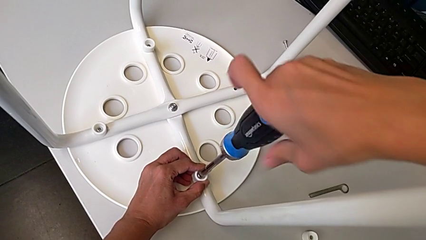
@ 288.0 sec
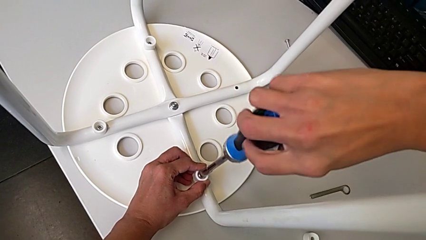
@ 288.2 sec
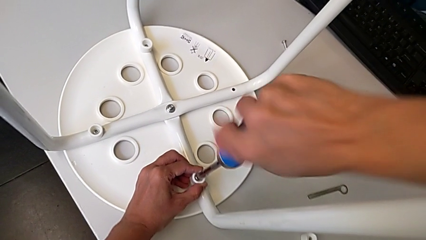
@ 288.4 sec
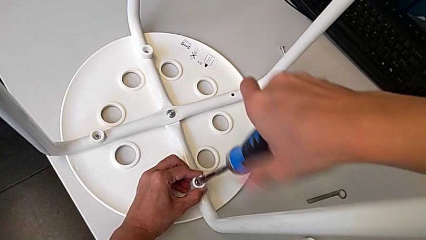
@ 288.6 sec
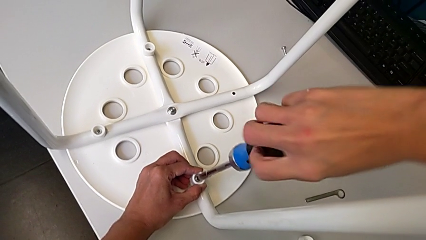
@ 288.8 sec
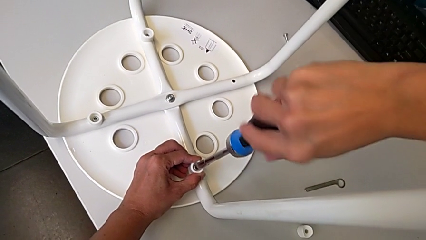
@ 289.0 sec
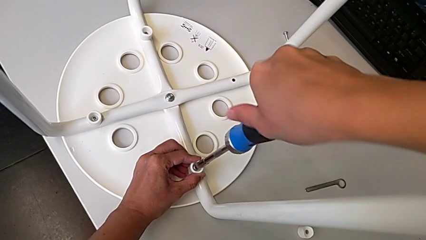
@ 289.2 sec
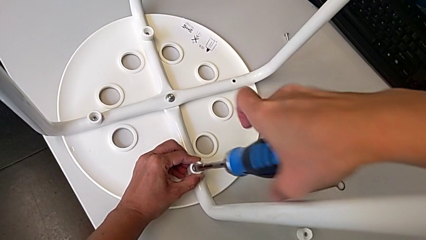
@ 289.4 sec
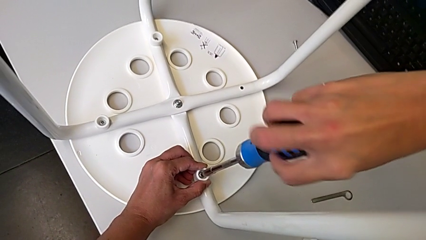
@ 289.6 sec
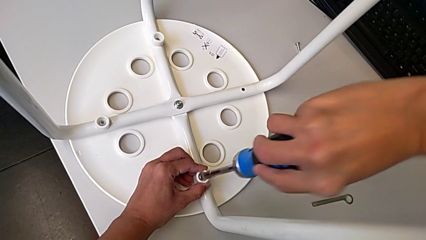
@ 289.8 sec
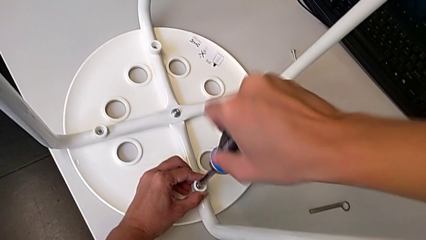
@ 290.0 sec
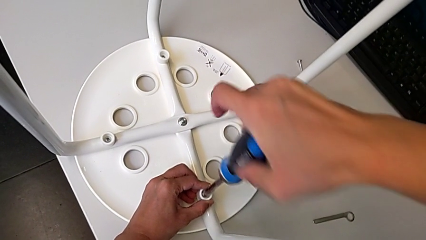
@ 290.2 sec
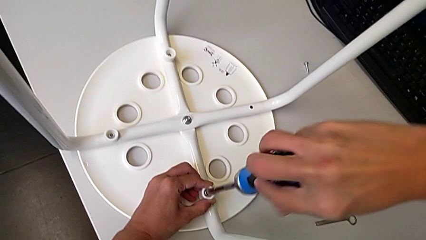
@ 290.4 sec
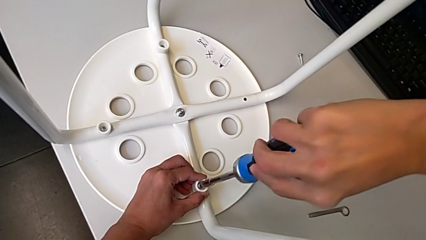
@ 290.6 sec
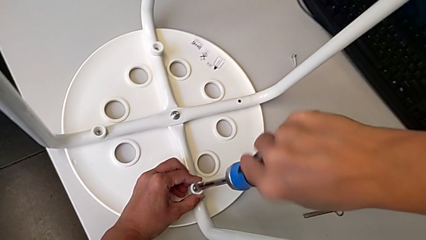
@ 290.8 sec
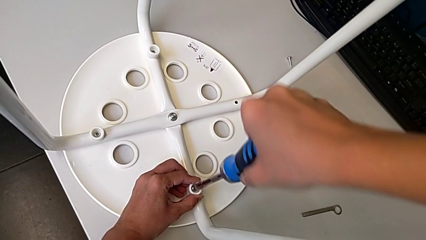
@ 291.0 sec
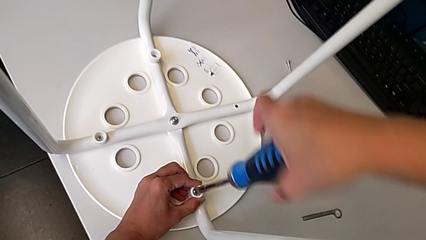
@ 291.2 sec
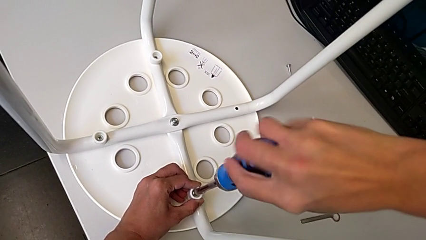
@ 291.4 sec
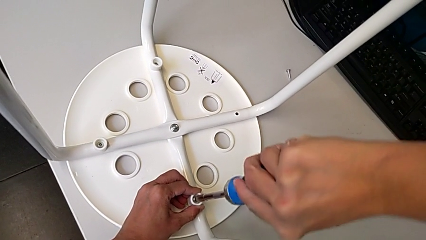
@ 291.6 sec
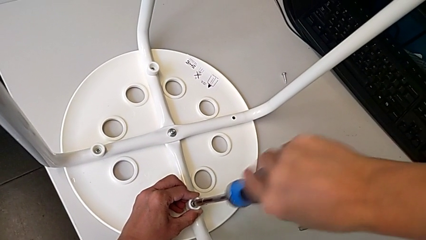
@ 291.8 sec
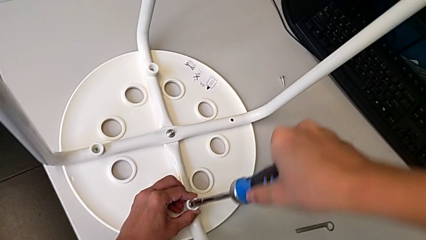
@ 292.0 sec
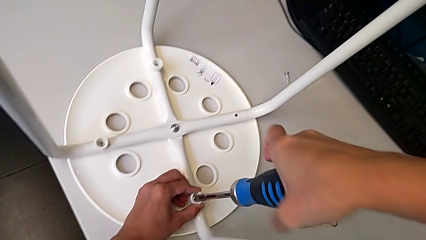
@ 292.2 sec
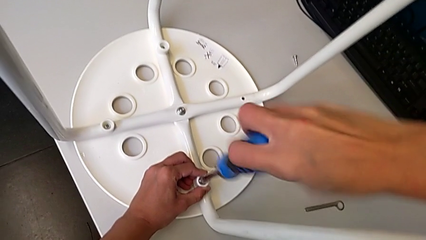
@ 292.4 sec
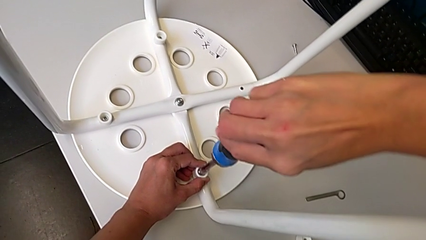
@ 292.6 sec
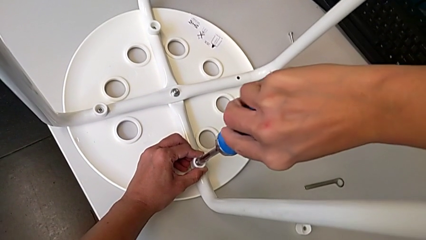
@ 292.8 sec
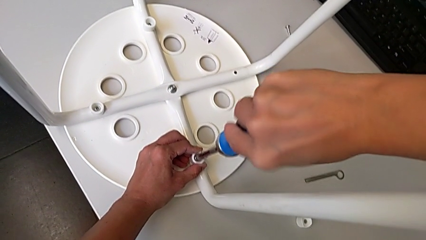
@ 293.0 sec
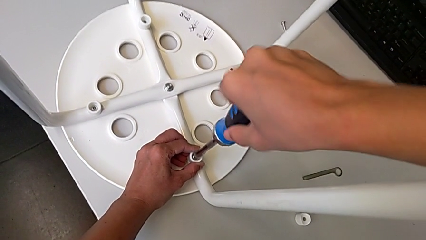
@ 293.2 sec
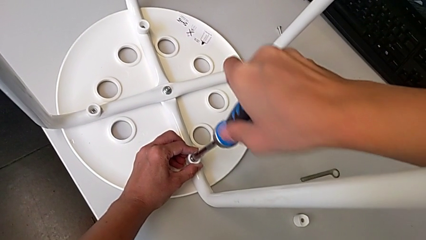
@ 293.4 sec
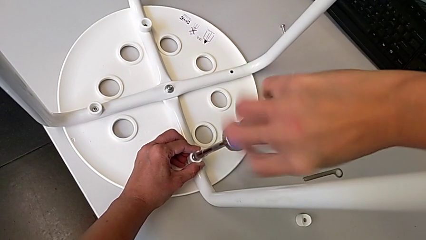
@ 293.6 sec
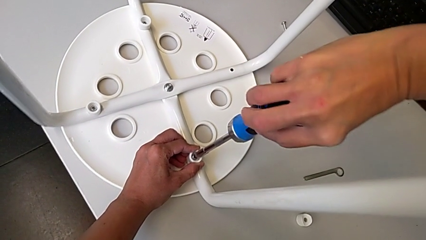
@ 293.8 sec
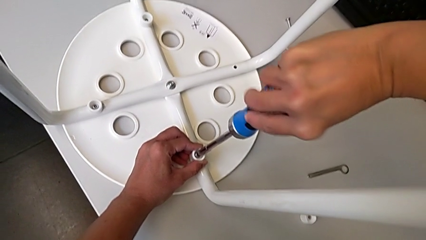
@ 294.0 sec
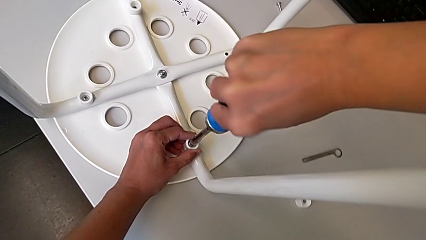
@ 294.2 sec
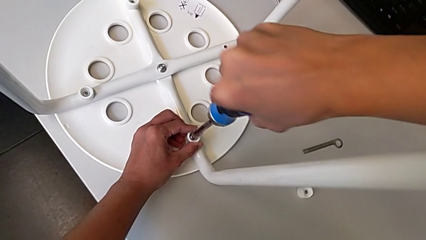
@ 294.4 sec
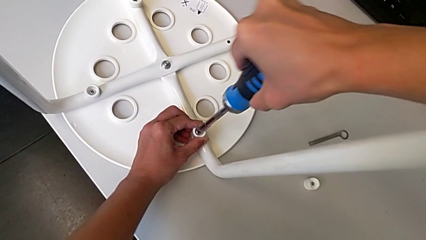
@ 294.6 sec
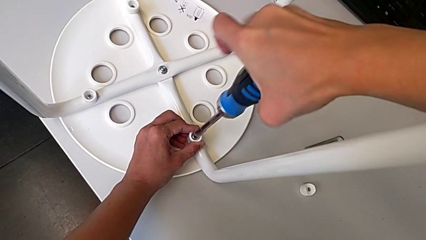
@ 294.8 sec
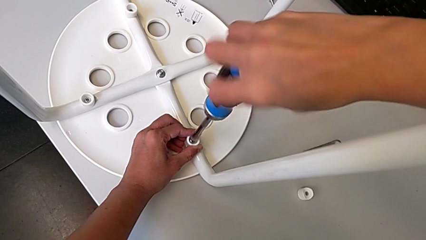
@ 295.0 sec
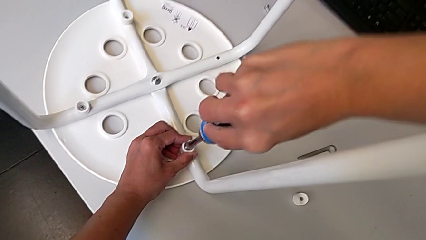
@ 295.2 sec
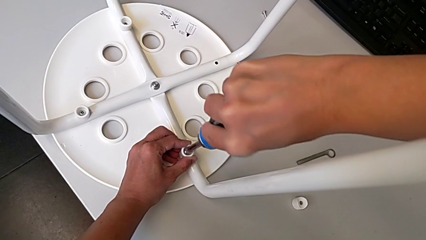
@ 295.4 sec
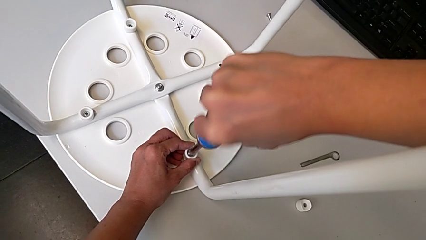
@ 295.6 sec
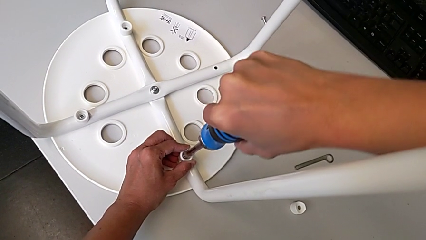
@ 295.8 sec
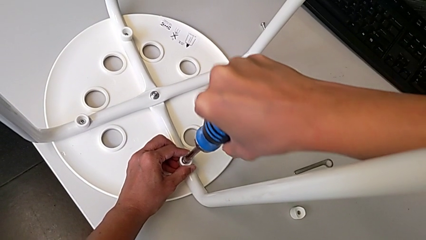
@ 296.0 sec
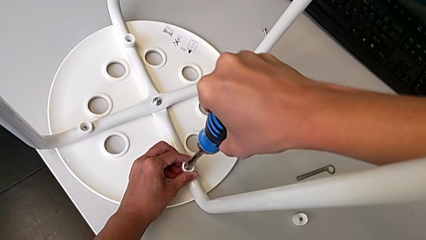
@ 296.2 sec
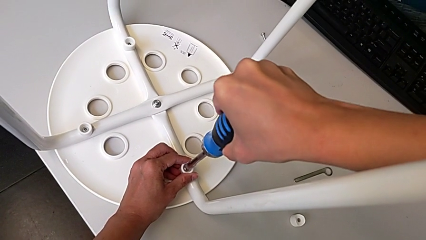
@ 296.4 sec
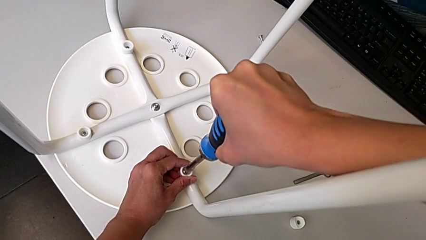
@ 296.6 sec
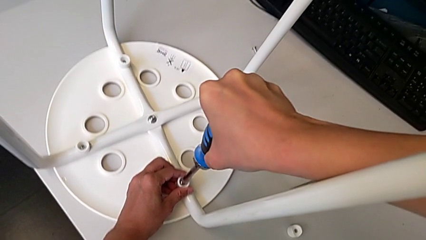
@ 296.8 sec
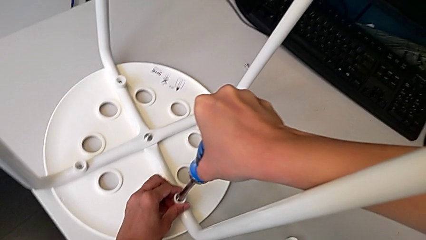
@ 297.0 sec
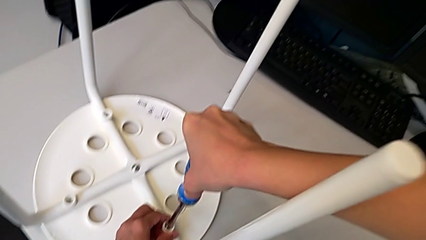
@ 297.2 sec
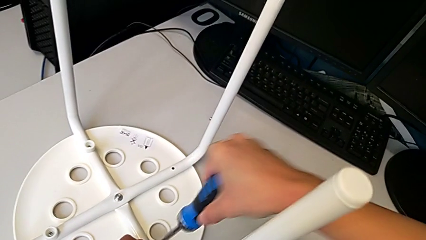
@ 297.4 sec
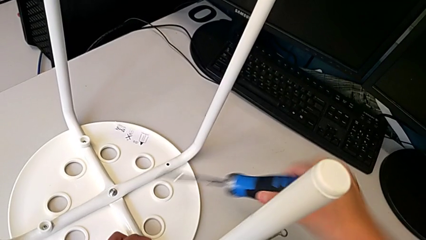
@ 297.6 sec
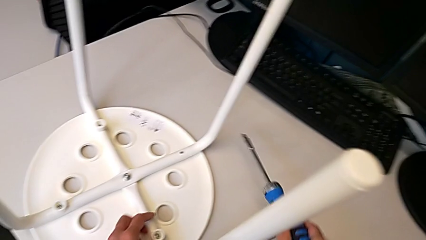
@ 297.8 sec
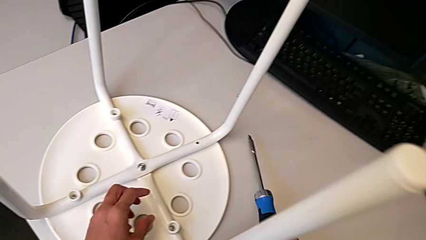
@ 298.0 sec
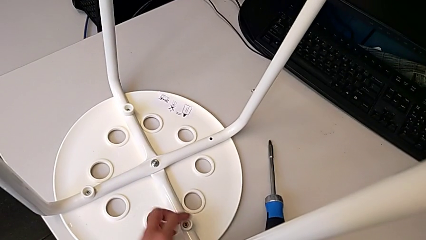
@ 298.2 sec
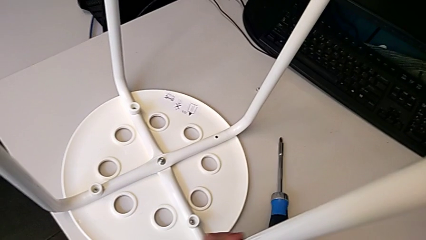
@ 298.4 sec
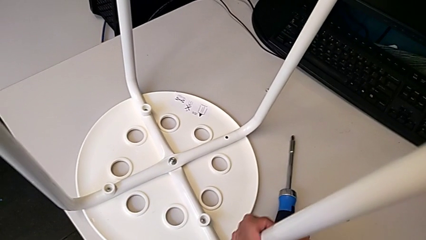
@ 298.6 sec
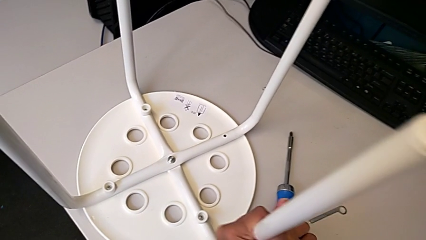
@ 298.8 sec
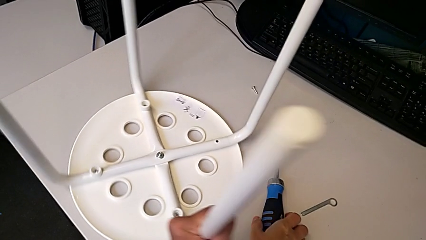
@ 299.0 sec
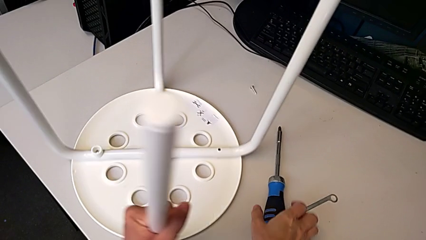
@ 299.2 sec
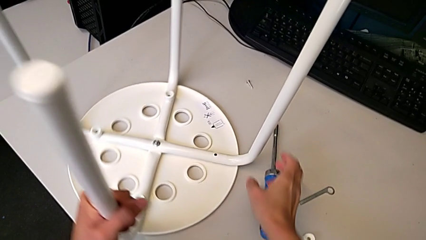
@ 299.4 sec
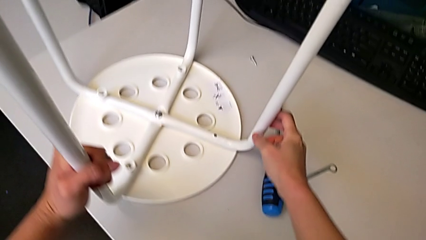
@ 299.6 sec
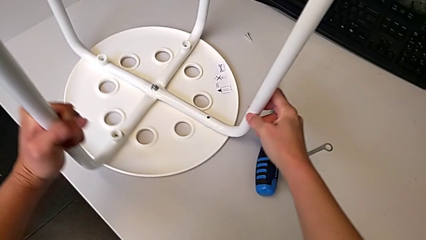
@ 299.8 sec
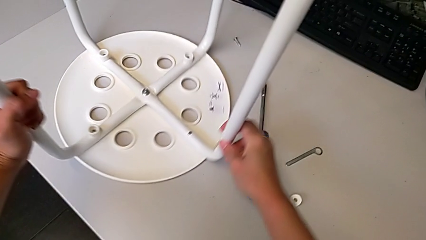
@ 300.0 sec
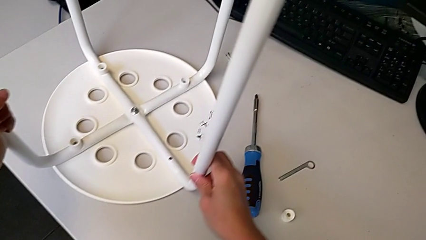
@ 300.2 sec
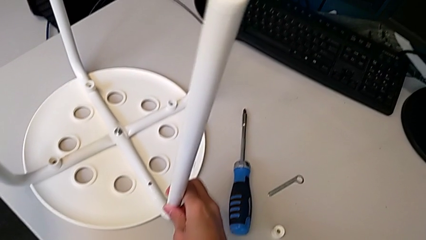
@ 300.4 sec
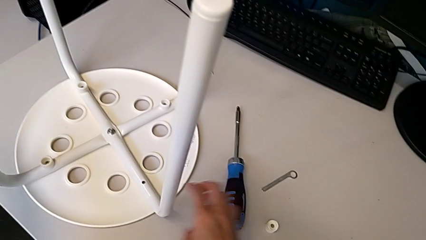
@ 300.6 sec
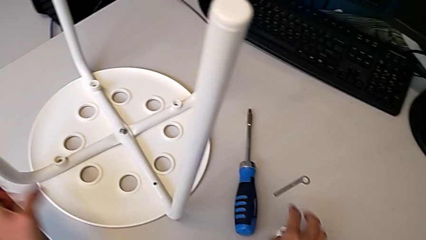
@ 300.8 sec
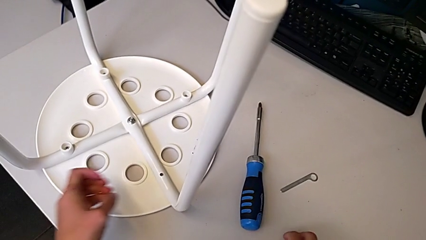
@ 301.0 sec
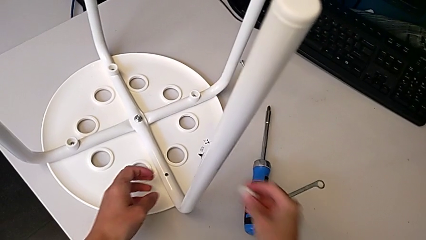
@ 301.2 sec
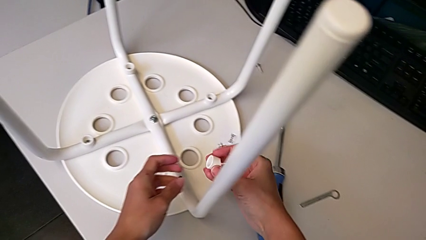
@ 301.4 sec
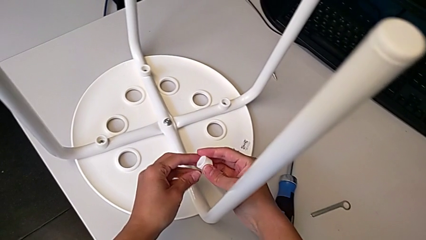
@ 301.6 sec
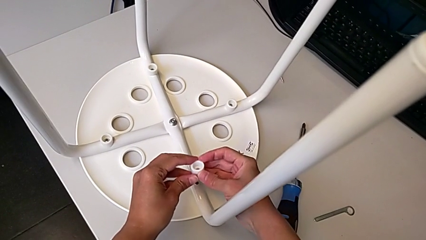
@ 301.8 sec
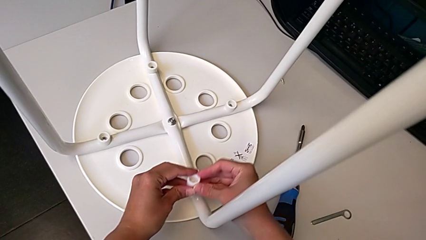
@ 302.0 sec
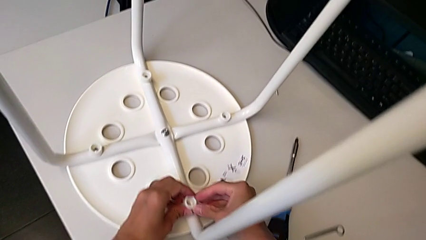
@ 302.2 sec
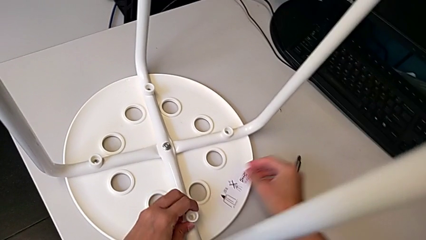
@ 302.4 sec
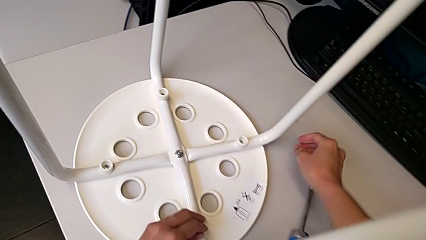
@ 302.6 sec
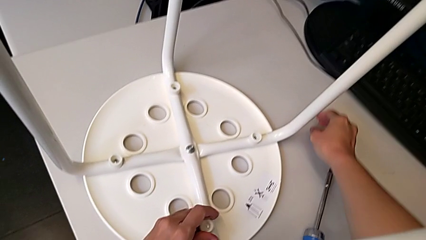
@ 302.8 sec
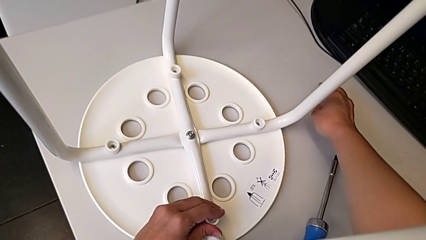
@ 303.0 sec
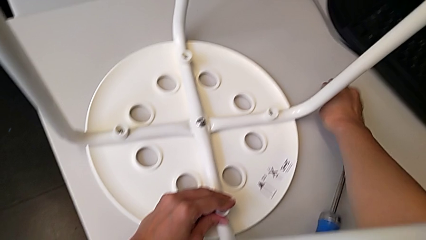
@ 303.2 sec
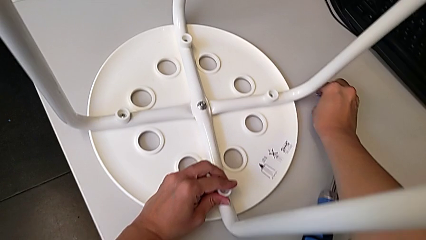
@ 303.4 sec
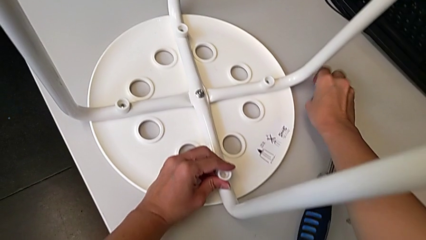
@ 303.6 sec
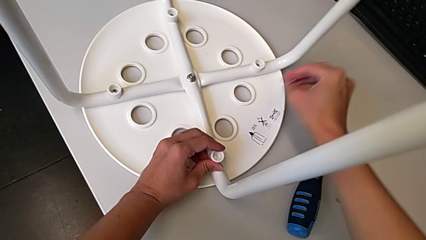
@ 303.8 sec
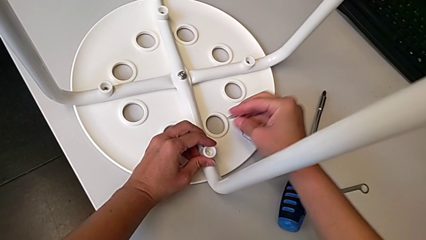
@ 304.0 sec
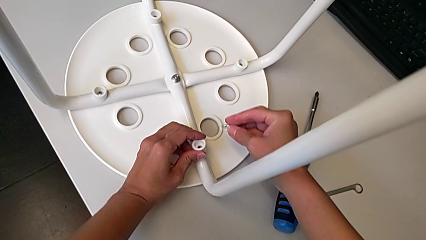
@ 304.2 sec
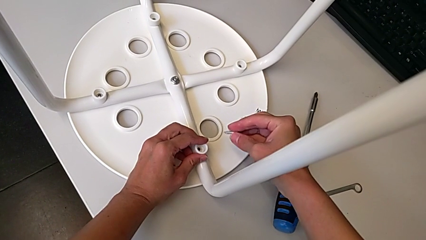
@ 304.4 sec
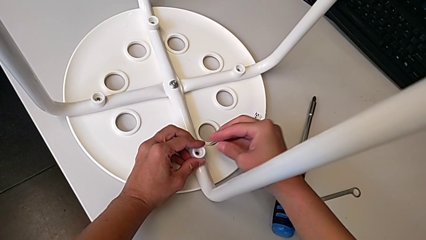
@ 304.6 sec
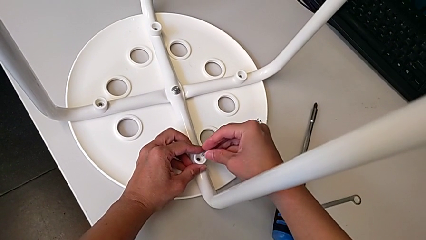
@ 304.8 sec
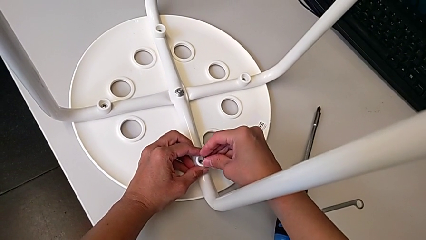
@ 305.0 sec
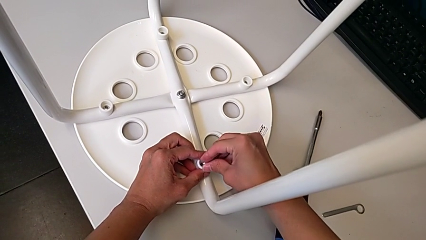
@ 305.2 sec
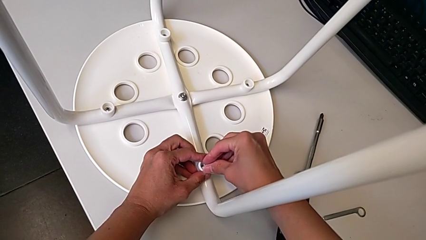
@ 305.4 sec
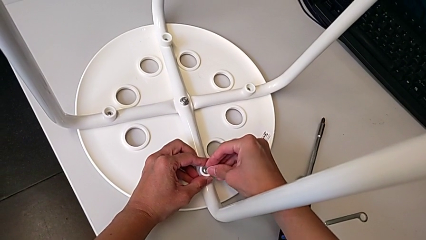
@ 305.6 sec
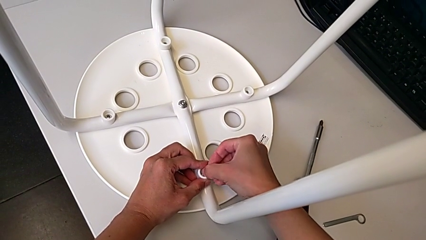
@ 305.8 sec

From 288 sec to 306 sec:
The camera wearer is screwing the legs onto the stool. They keep screwing the screw, withdraw the screwdriver, rotate the stool, grab the washer, align it, grab the screw and insert it.
